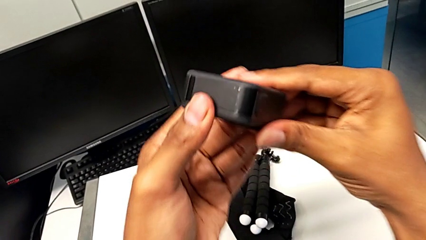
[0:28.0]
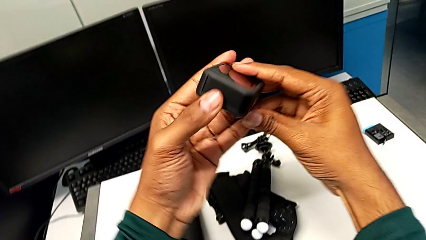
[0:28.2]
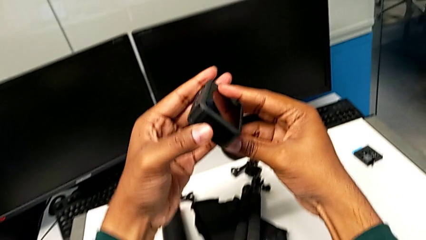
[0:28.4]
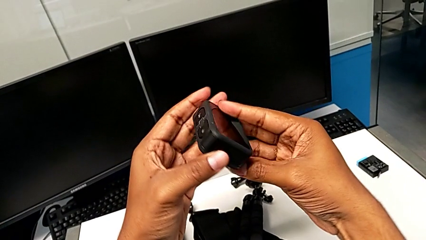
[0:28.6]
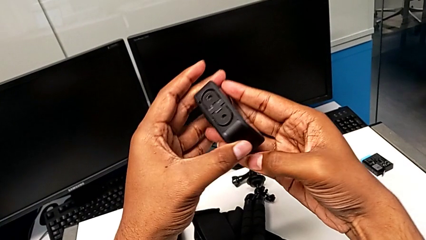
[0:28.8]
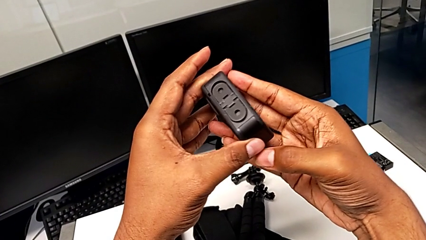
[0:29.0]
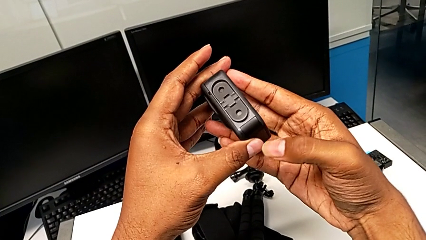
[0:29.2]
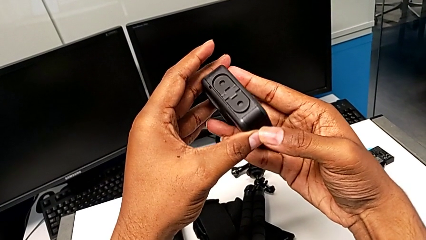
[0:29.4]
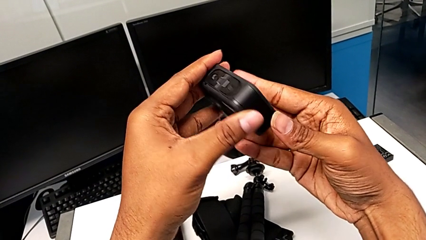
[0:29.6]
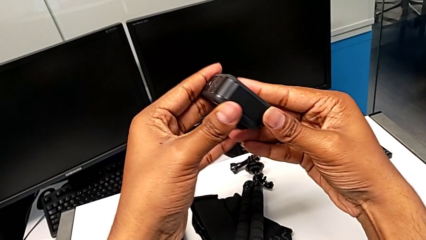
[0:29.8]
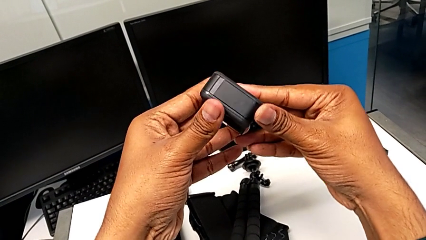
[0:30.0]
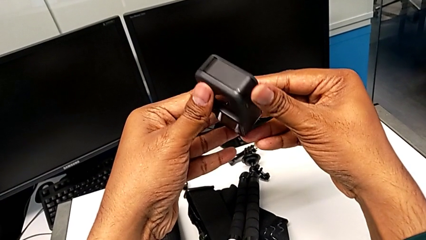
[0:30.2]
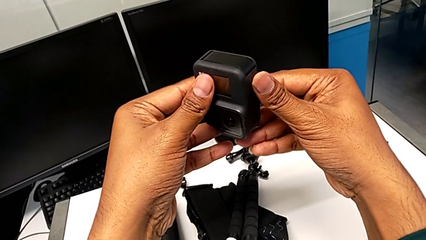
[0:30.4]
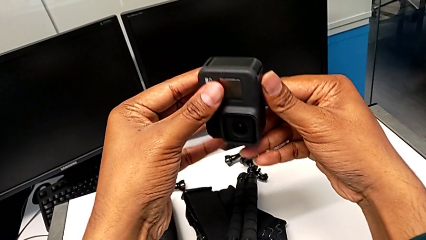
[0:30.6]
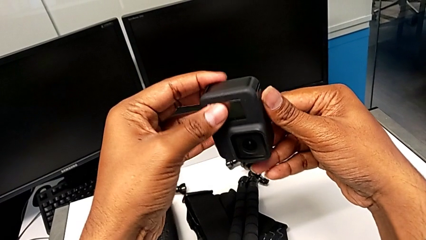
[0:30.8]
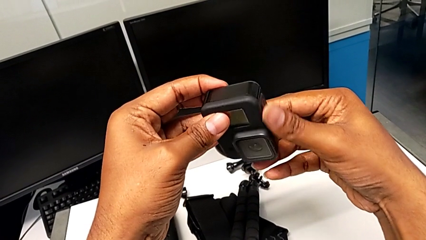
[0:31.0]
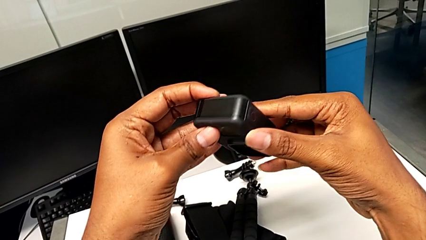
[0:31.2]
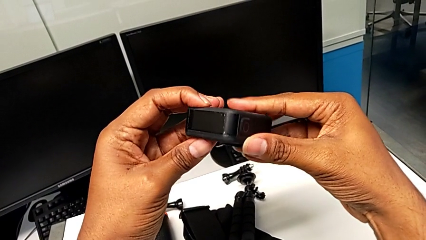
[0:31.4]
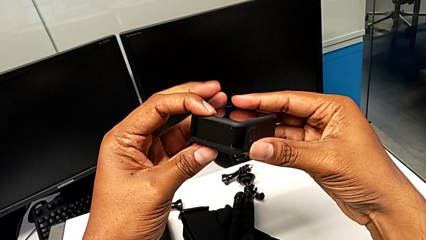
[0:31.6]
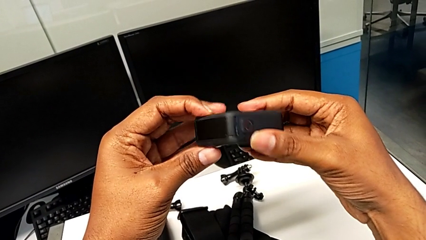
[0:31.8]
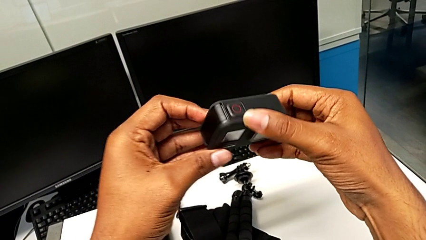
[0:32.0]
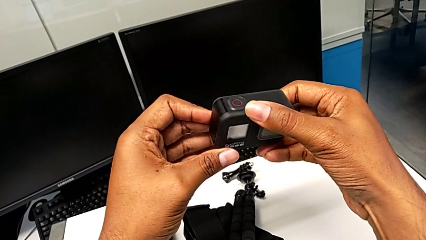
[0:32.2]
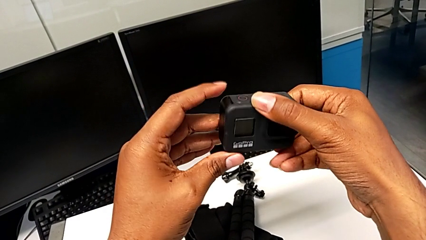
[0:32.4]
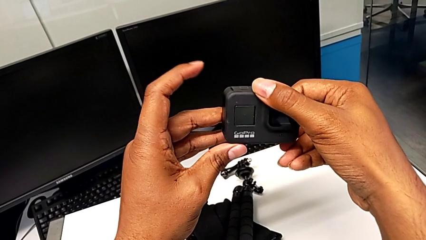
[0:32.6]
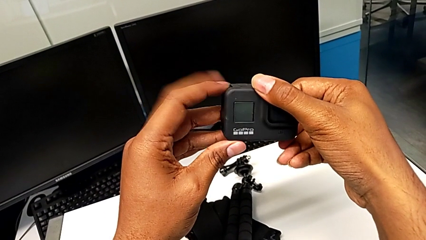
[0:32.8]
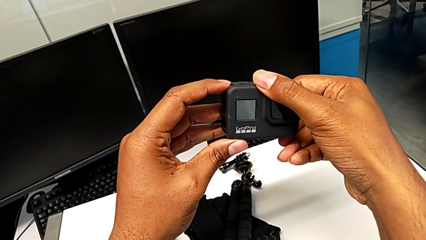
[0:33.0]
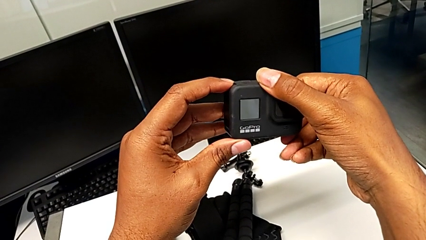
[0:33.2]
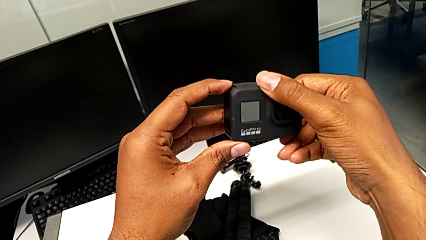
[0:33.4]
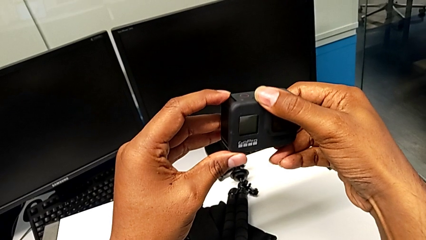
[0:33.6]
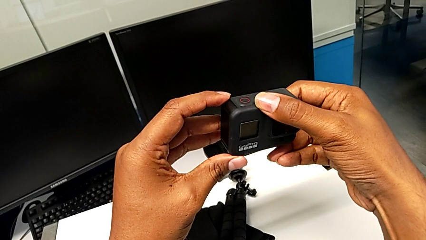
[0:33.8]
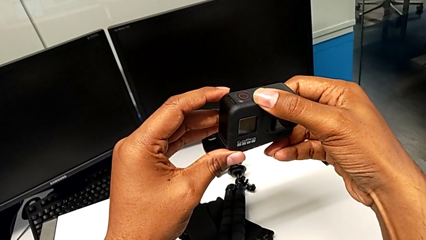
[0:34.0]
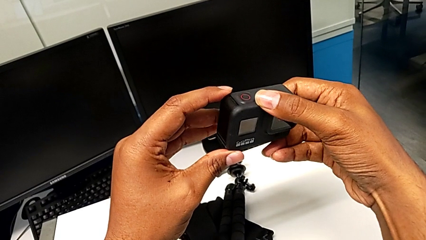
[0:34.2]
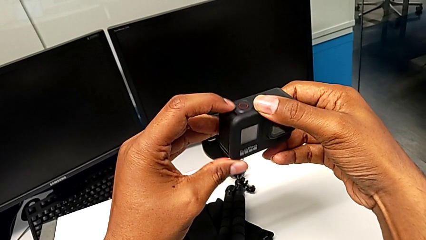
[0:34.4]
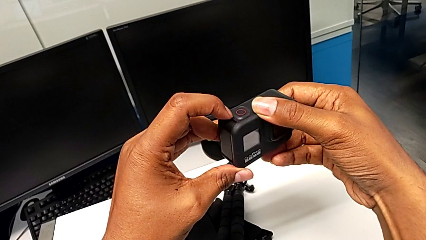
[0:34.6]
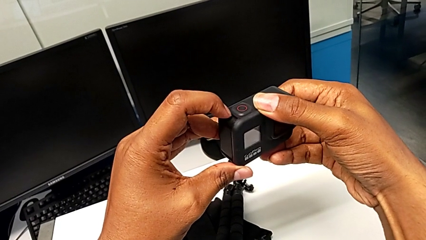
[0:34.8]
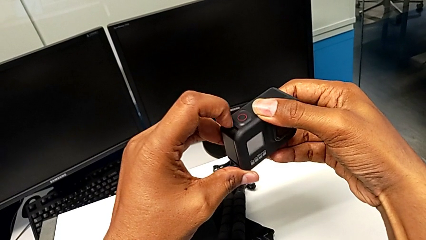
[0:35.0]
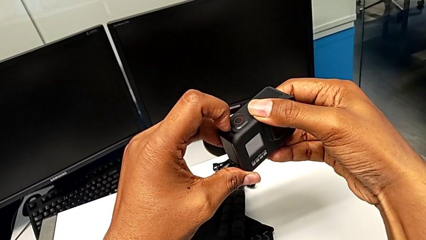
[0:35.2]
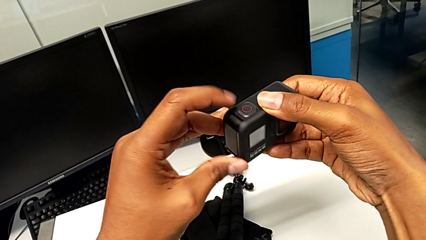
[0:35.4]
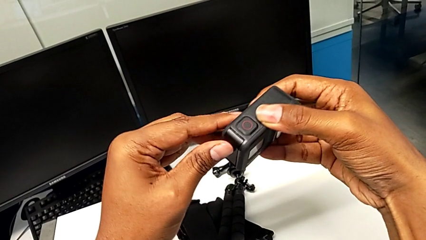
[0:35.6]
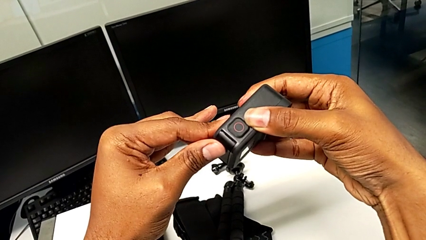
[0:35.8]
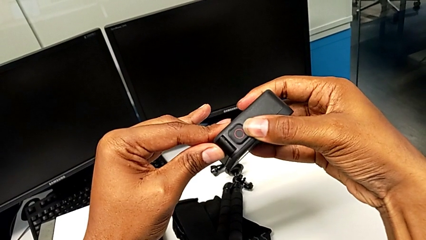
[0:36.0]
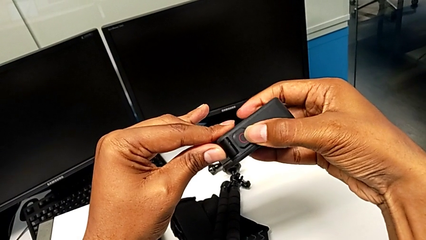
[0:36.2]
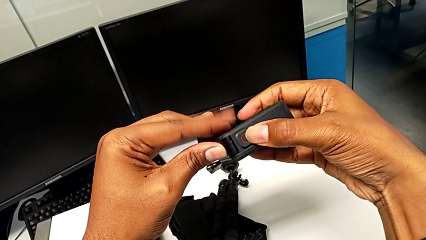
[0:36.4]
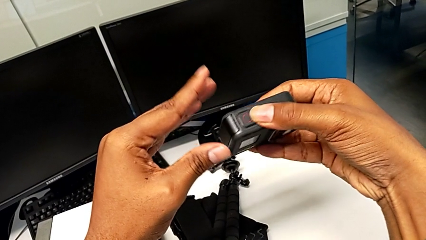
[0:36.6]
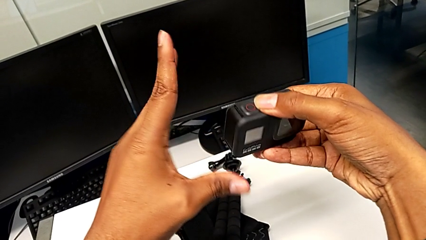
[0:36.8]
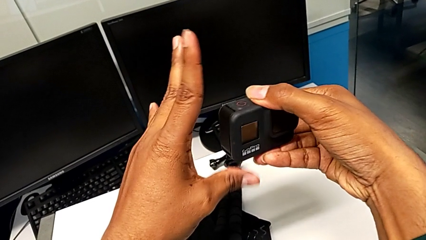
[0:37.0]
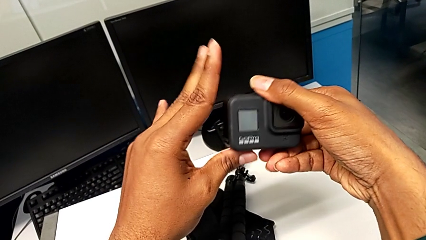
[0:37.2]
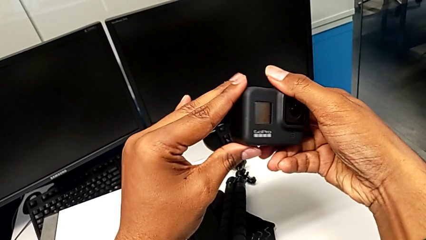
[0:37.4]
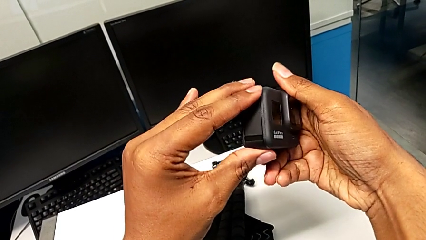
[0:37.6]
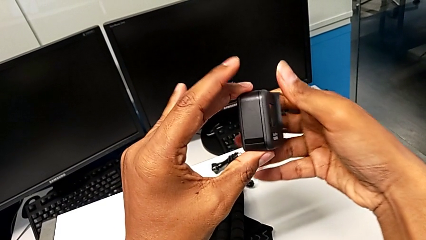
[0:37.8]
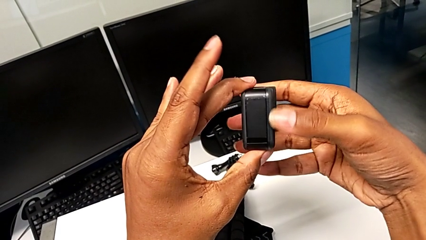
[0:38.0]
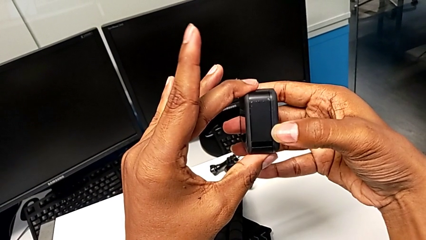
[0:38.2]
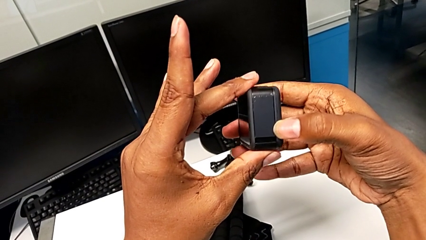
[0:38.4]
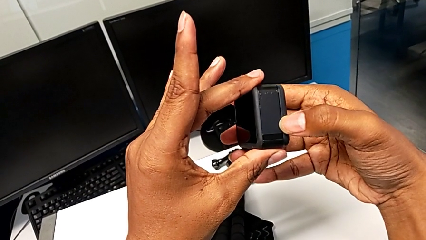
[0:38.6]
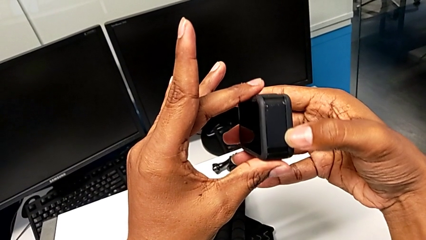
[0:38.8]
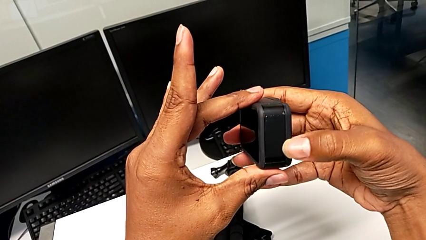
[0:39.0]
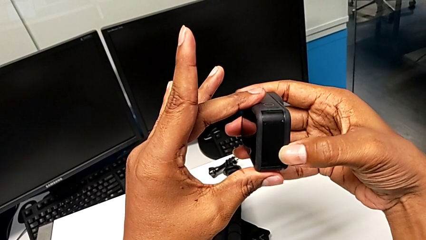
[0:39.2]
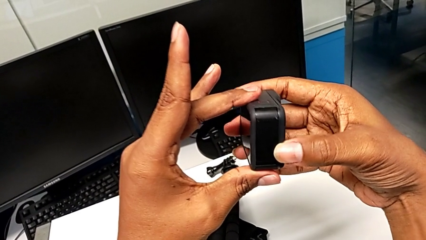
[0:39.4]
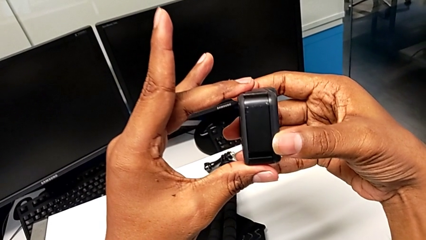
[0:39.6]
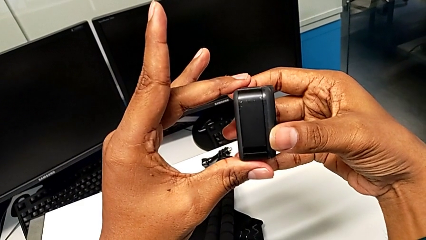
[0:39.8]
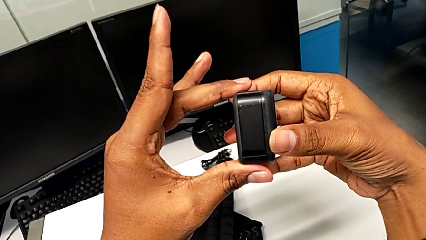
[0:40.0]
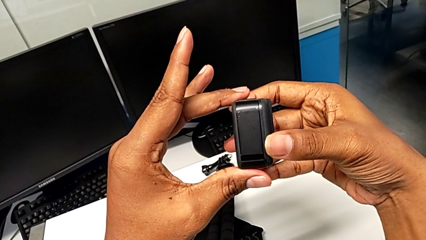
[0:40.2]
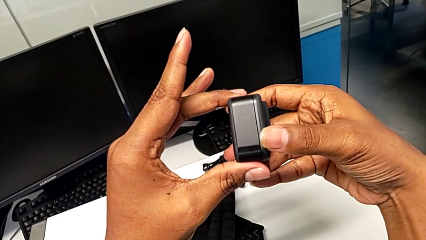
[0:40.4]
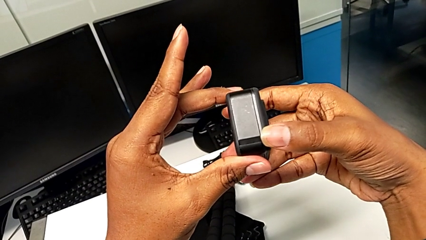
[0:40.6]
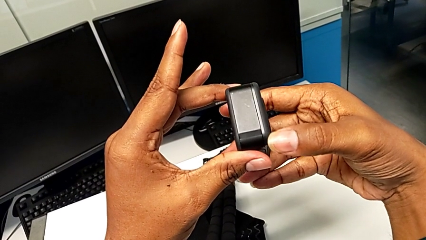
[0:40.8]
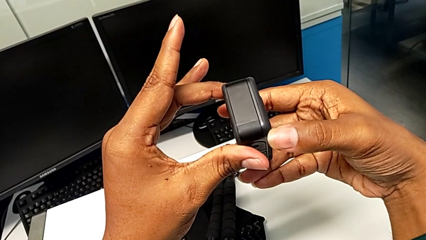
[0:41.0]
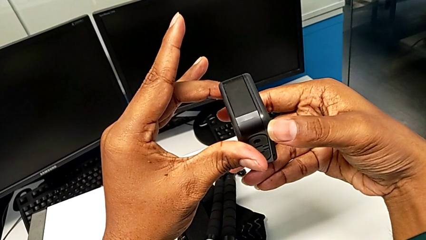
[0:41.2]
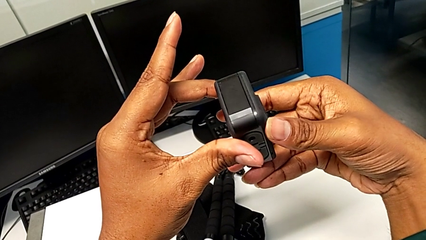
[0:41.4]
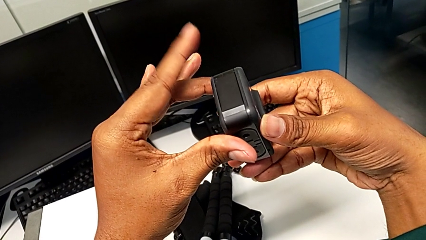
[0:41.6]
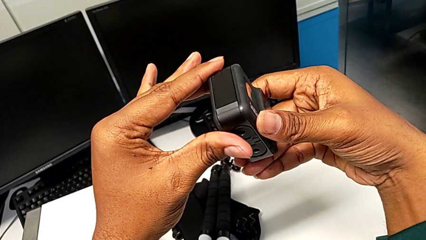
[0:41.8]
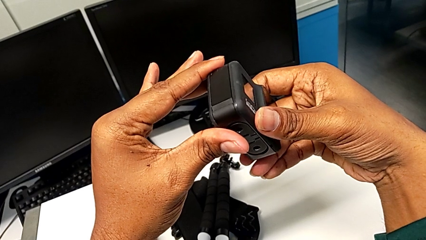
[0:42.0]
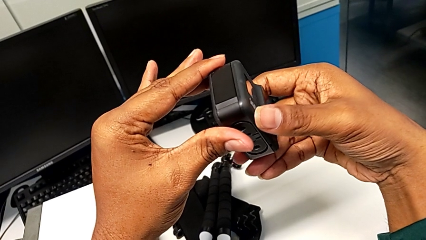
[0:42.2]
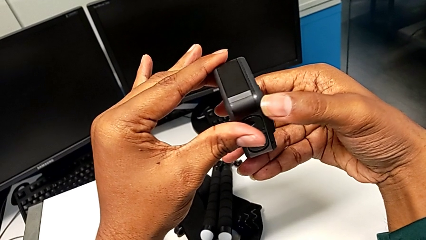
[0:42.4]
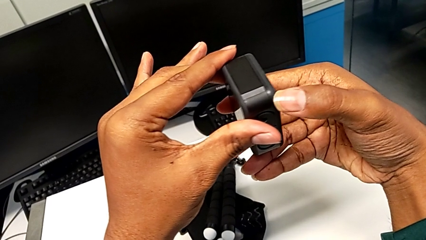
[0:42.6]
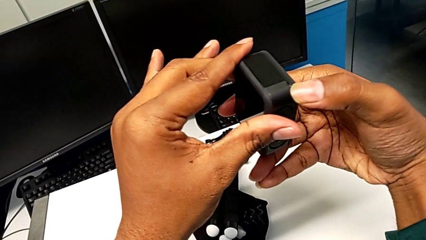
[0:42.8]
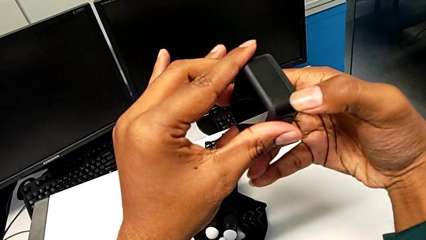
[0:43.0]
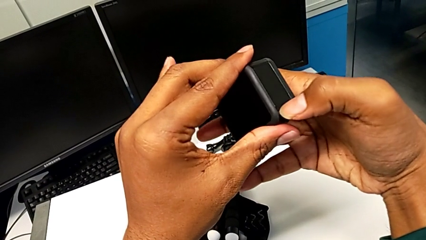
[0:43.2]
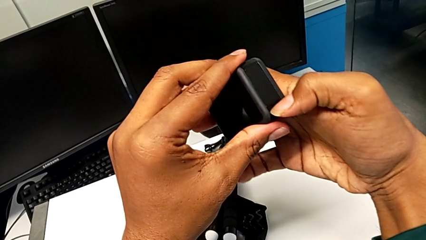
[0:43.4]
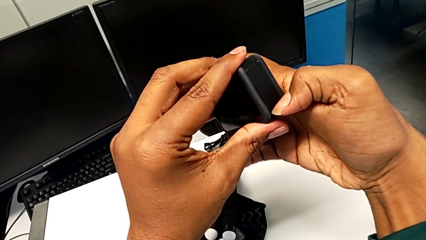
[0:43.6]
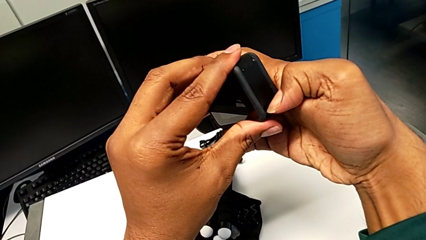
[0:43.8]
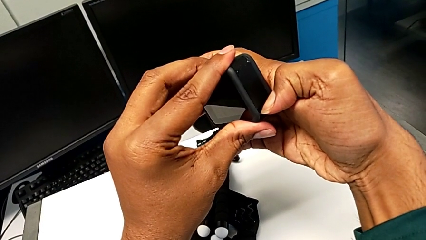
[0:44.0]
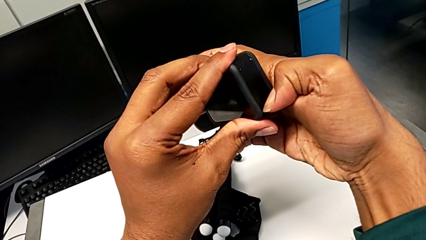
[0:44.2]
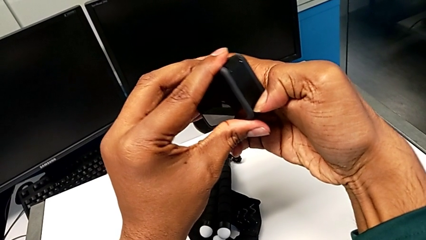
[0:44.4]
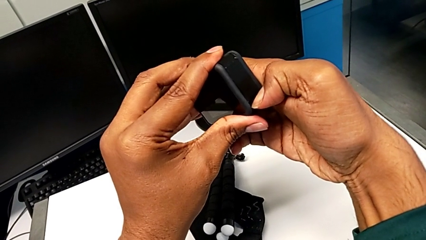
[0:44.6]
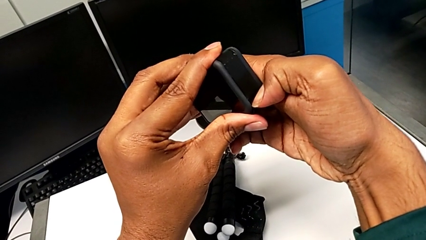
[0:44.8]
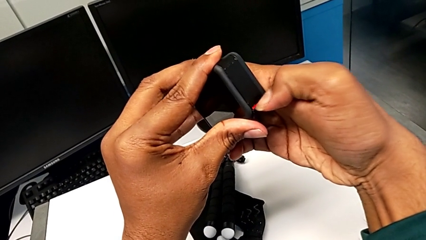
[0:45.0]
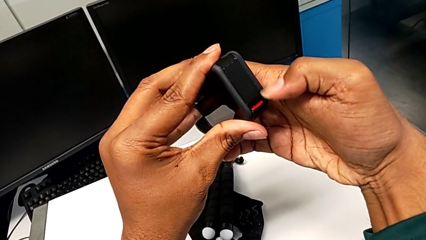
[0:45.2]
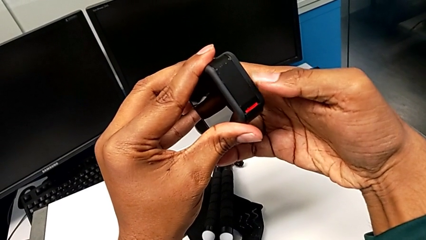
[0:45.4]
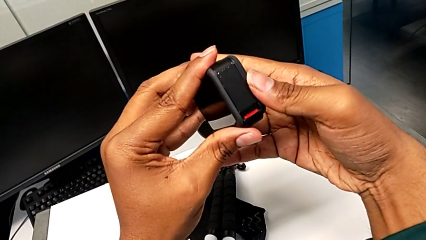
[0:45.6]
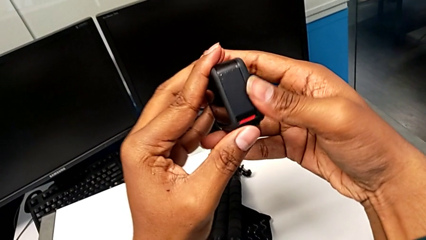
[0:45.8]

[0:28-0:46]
The camera wearer is removing the old battery from the GoPro. They keep inspecting the GoPro, turn it, pull the battery door, turn the GoPro, inspect it and press the battery door.
